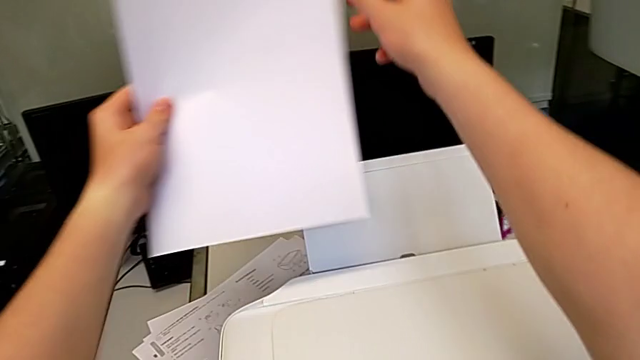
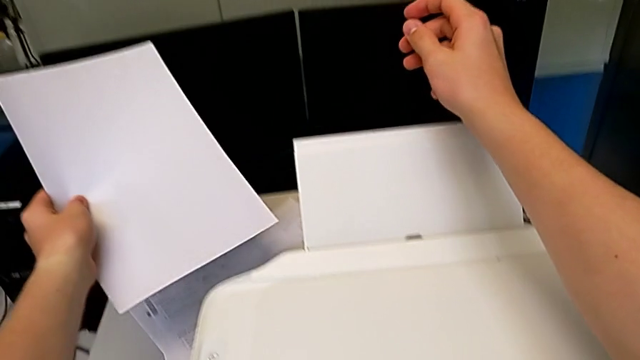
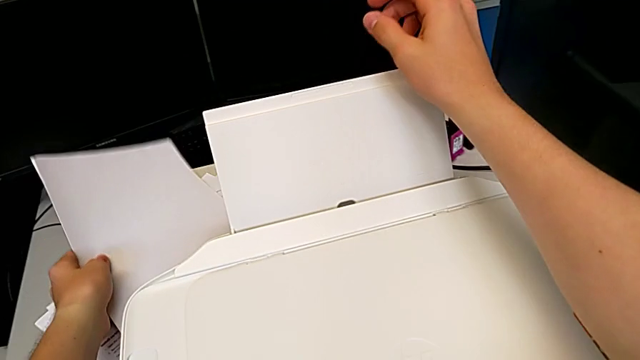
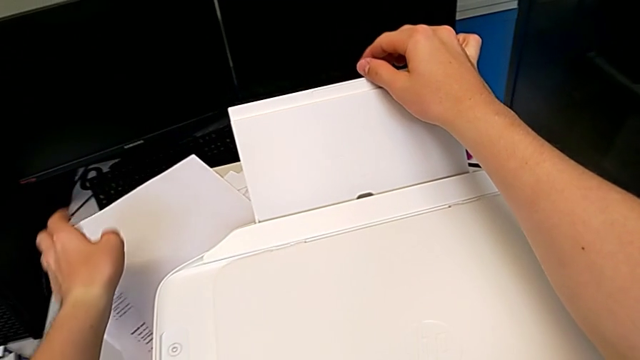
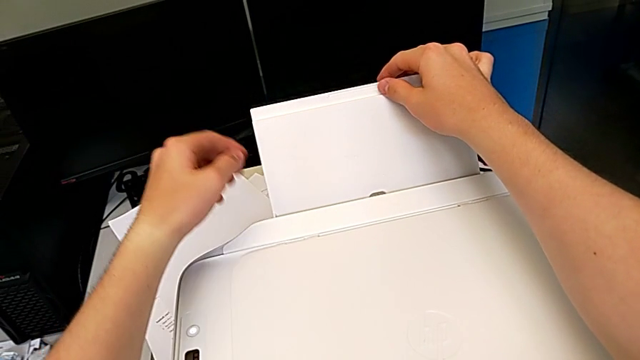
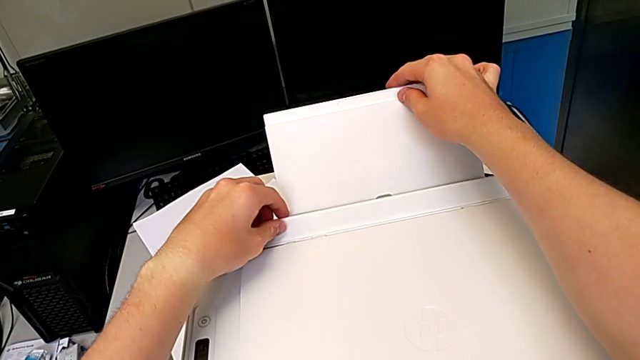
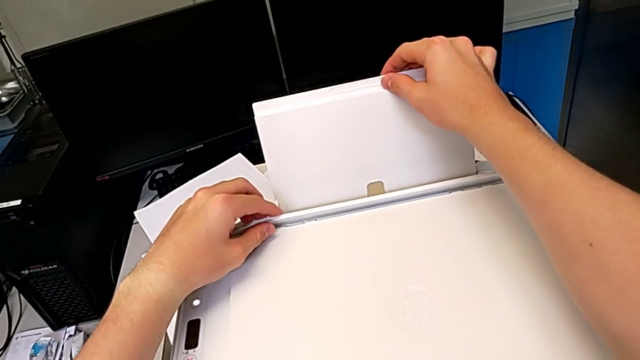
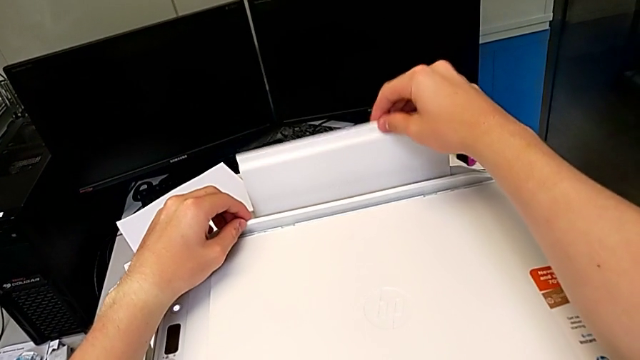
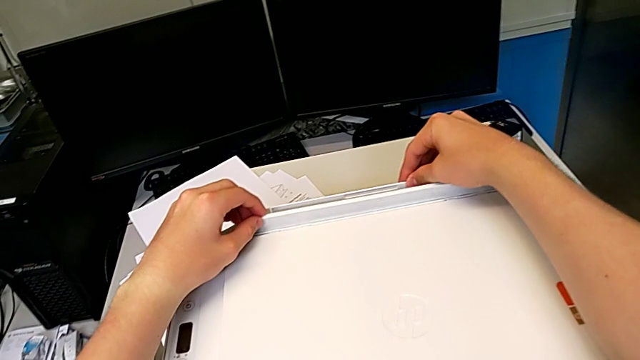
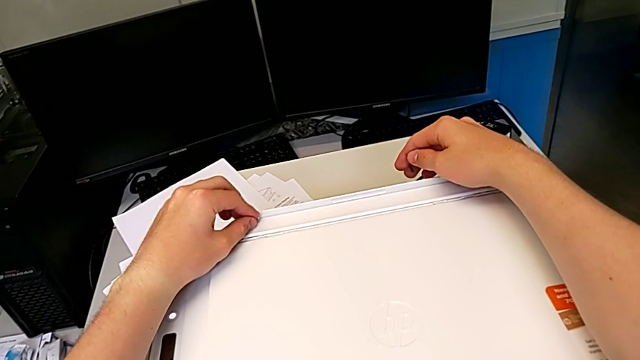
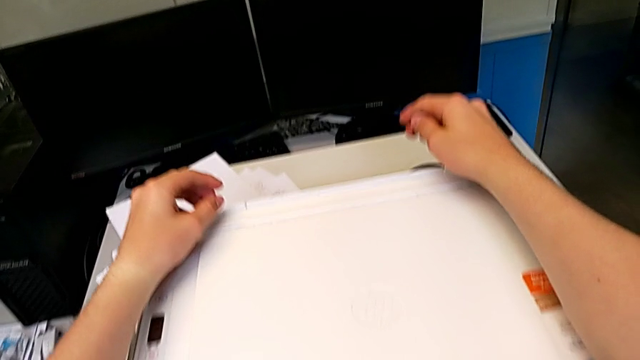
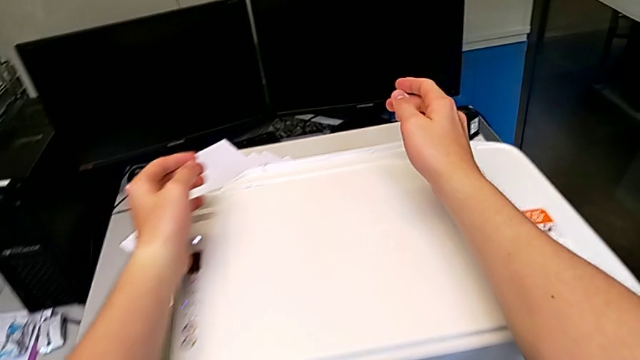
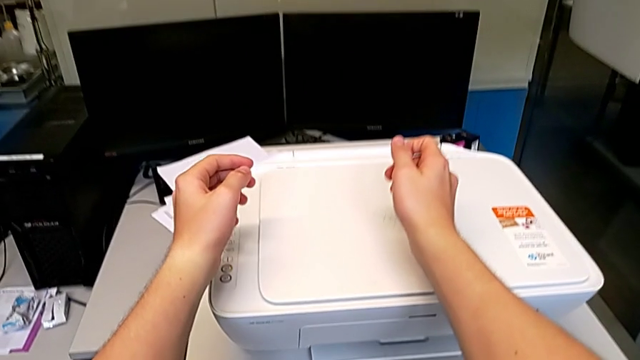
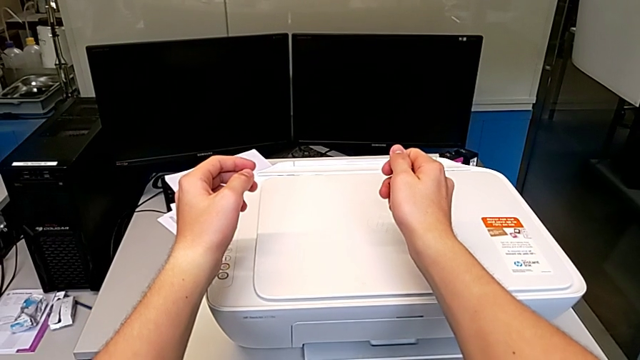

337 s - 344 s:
The camera wearer is closing the output and input paper trays of the printer. They lift the paper stack, drop it and close the paper tray.
